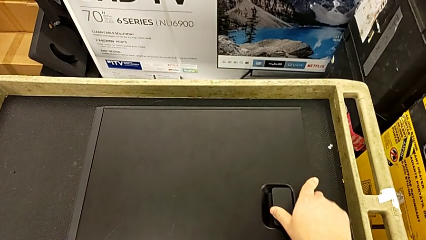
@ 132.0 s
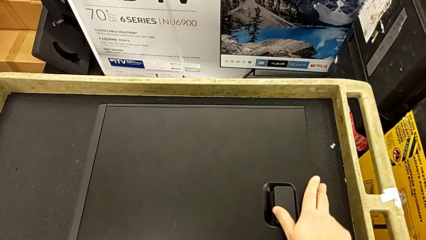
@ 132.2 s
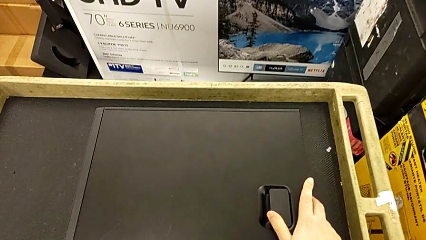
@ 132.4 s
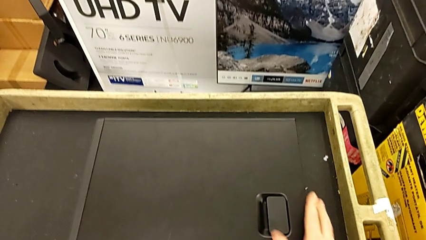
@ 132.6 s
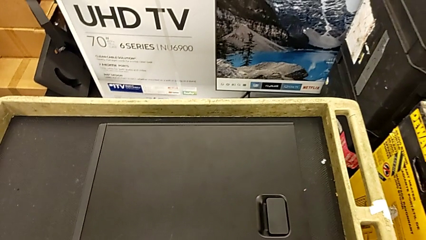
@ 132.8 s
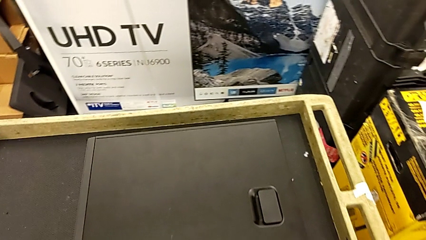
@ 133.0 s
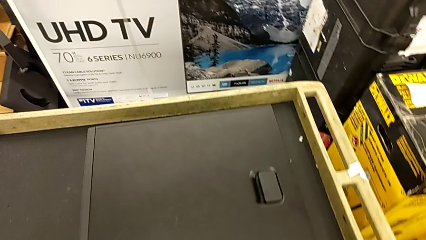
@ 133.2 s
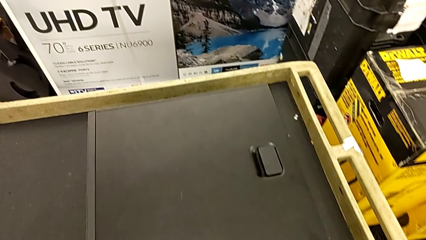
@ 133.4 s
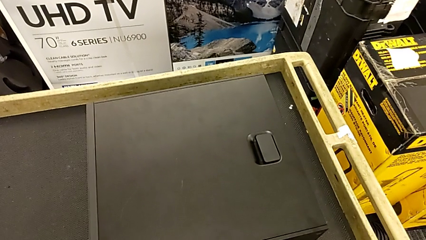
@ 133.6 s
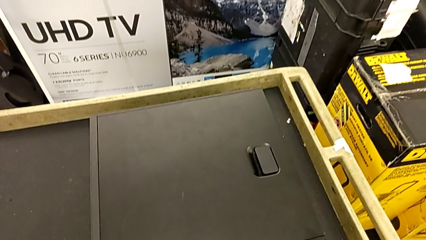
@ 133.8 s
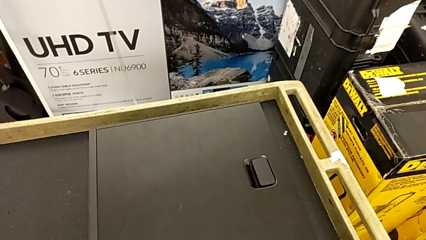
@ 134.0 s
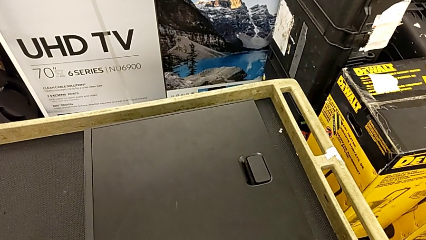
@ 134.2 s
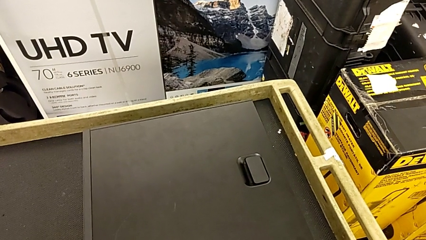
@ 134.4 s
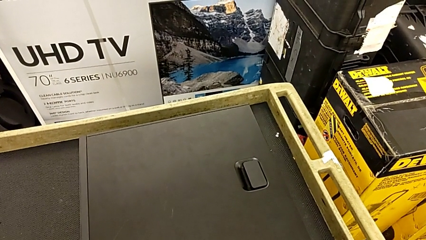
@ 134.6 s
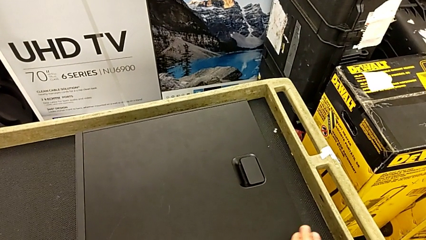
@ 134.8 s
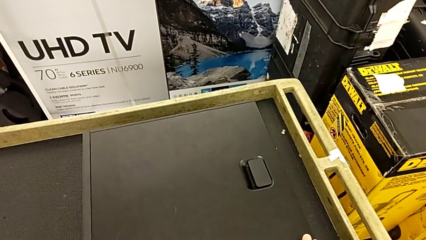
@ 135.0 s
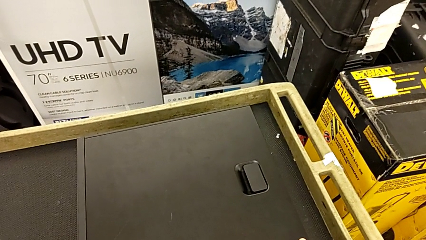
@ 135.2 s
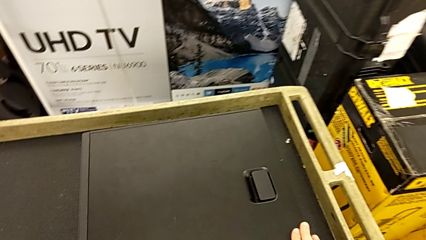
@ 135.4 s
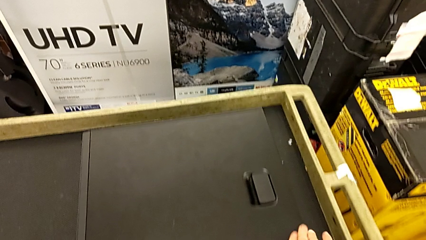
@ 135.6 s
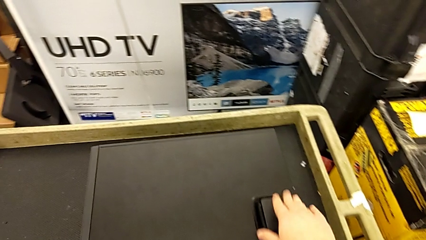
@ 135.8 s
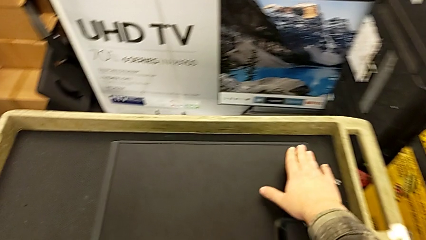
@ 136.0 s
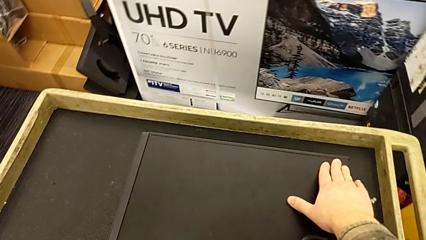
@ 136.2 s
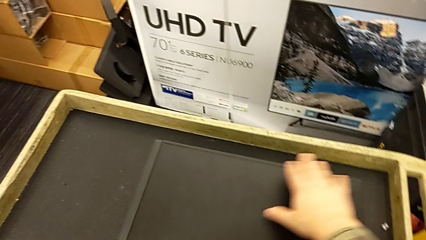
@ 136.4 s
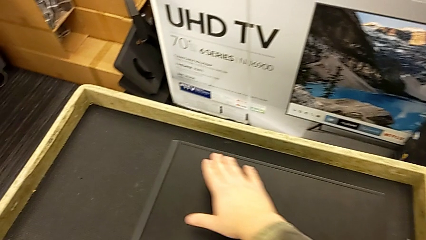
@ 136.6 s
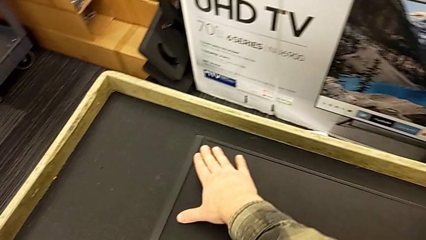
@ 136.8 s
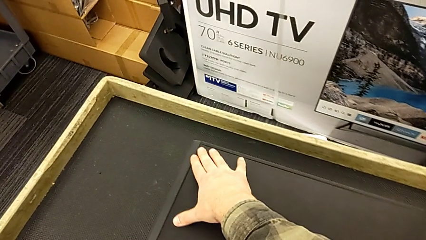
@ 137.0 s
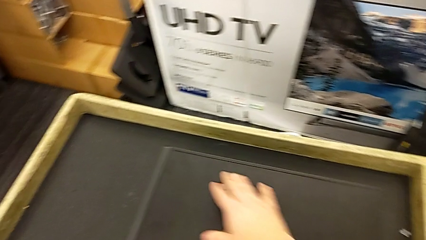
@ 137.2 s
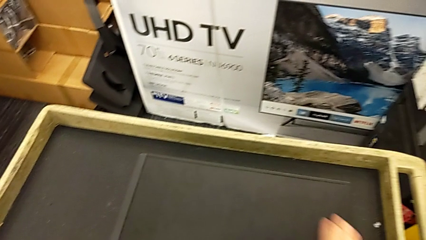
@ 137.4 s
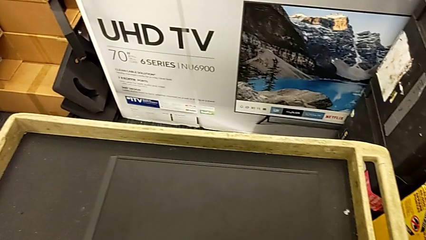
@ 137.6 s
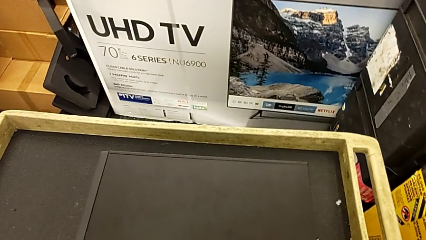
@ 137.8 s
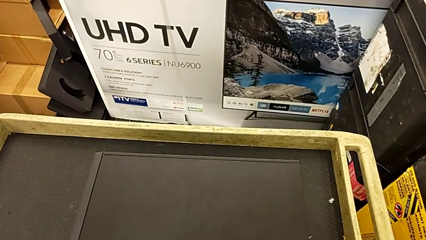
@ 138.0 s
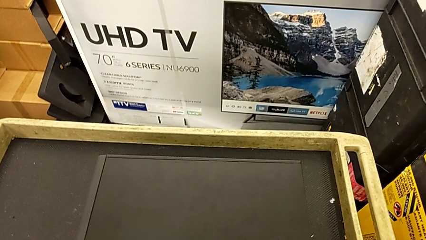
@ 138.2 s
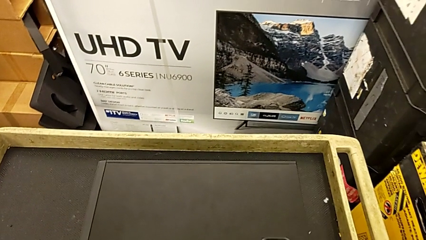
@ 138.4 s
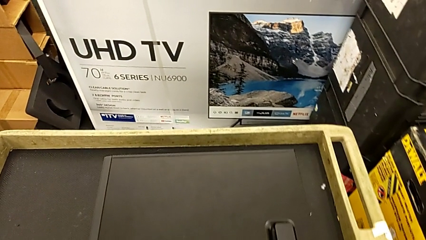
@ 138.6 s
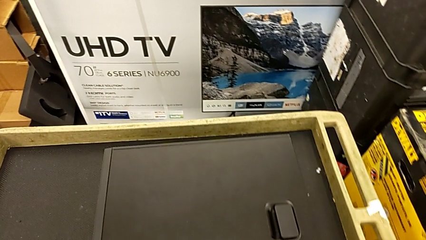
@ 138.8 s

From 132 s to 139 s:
The camera wearer is placing the front panel. They inspect the cover.

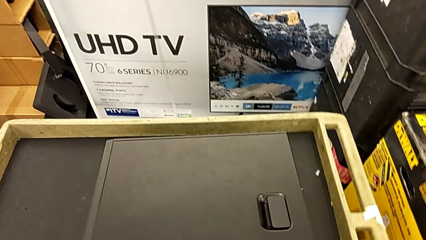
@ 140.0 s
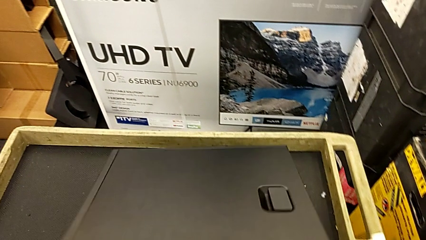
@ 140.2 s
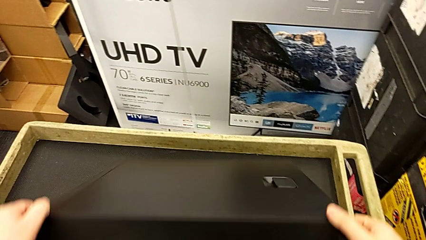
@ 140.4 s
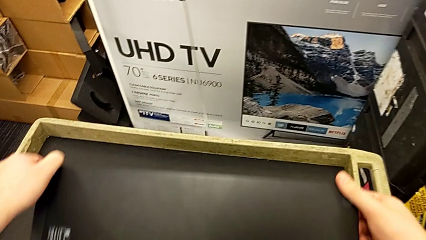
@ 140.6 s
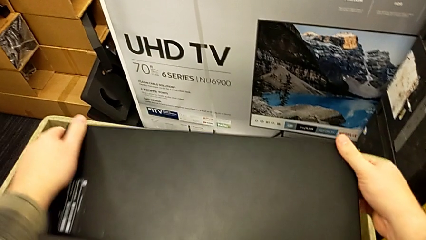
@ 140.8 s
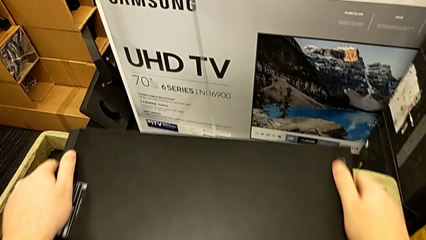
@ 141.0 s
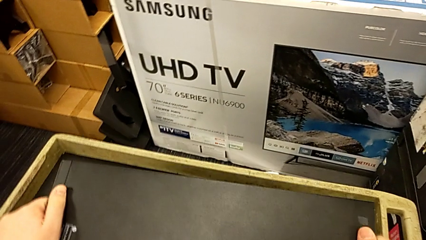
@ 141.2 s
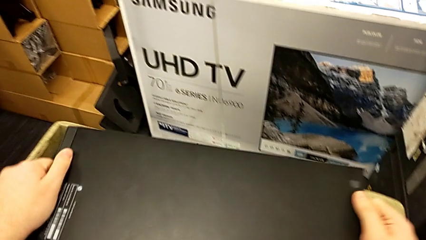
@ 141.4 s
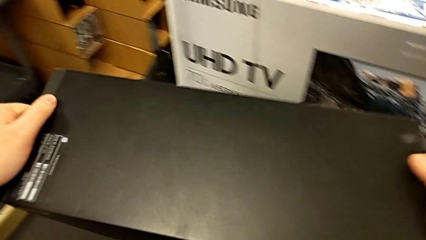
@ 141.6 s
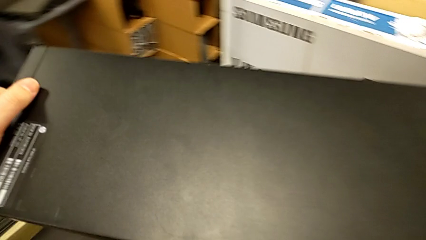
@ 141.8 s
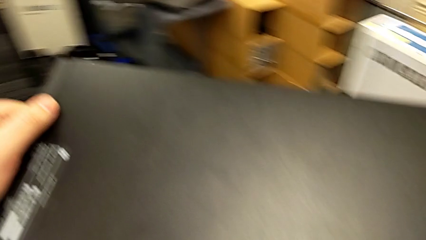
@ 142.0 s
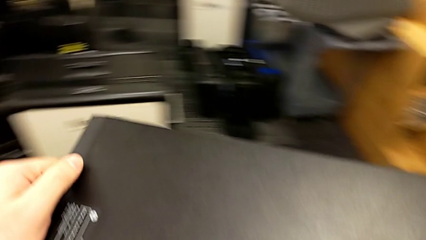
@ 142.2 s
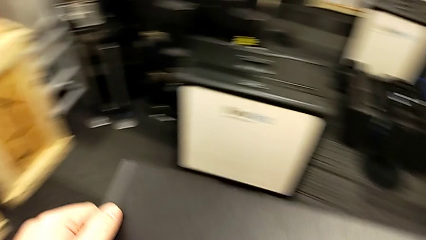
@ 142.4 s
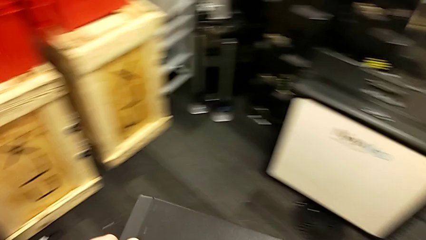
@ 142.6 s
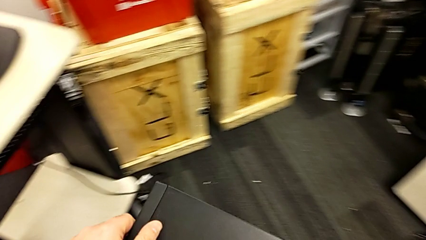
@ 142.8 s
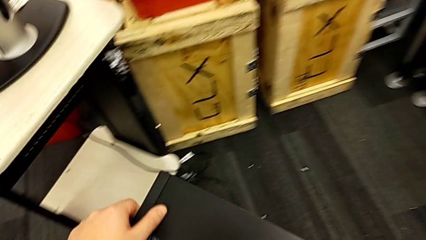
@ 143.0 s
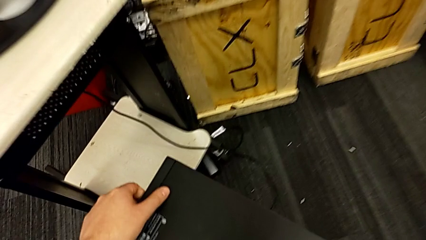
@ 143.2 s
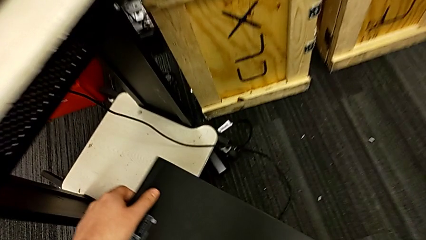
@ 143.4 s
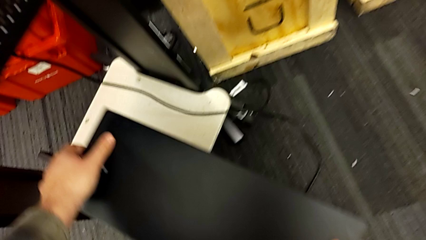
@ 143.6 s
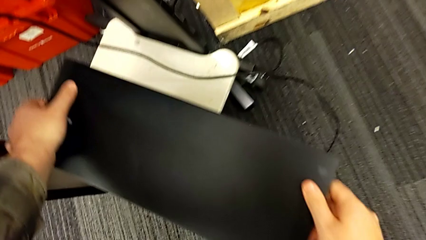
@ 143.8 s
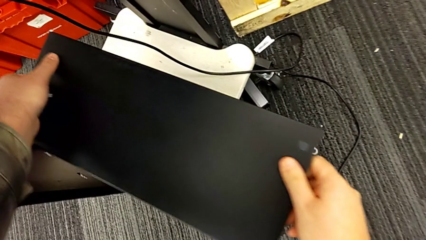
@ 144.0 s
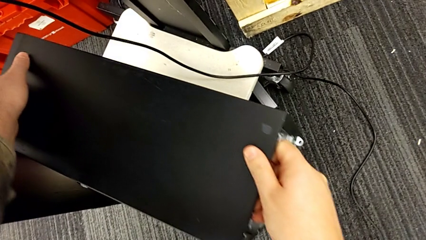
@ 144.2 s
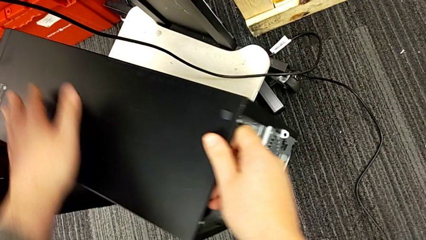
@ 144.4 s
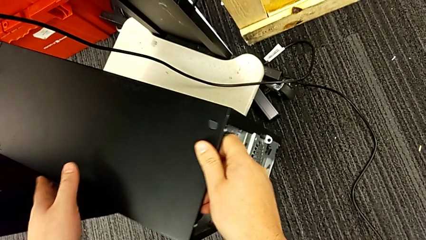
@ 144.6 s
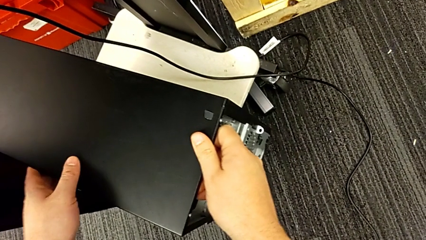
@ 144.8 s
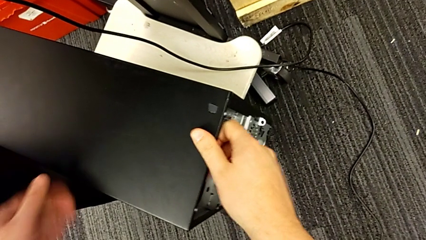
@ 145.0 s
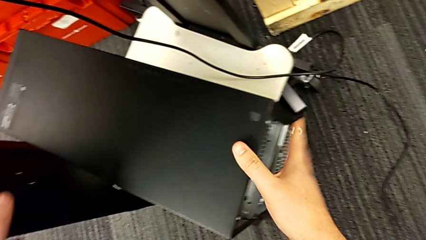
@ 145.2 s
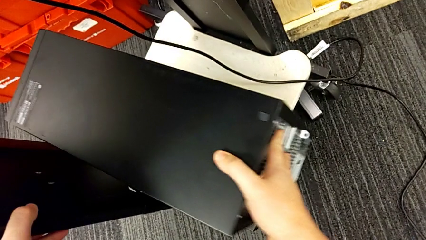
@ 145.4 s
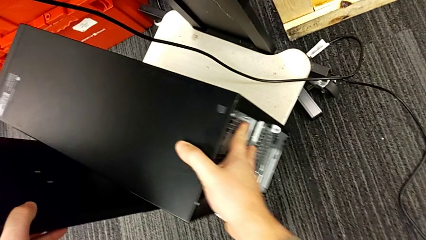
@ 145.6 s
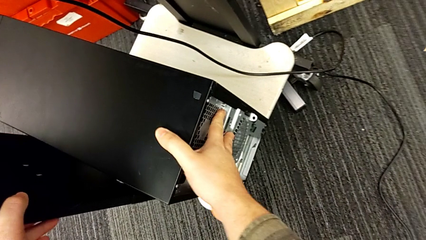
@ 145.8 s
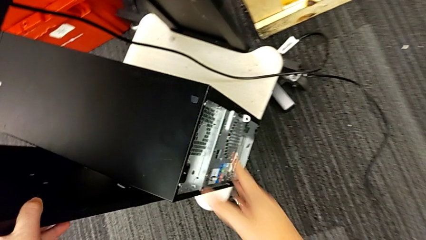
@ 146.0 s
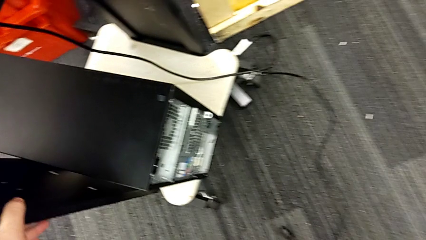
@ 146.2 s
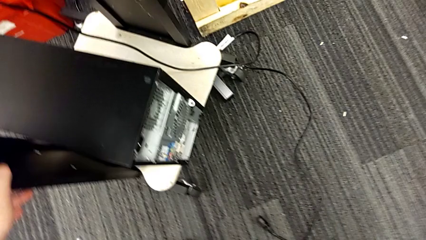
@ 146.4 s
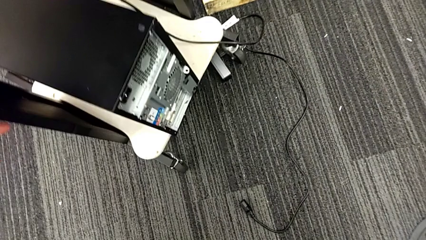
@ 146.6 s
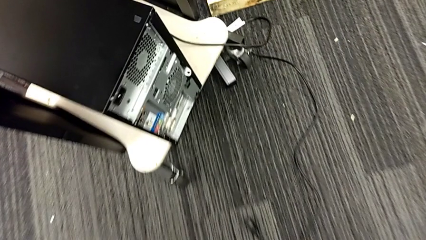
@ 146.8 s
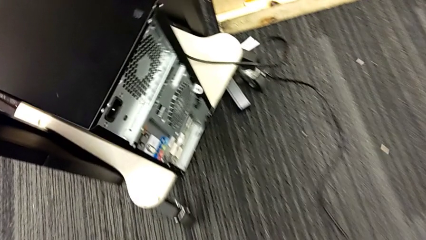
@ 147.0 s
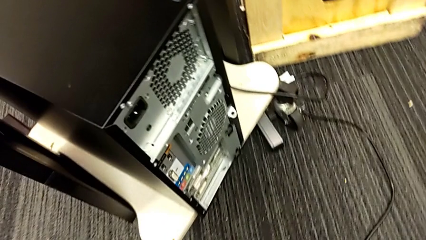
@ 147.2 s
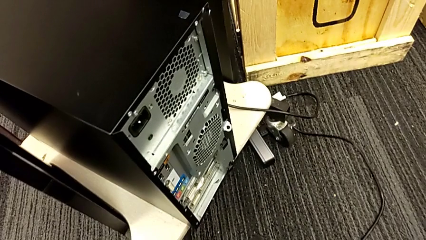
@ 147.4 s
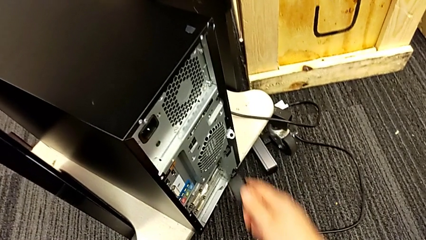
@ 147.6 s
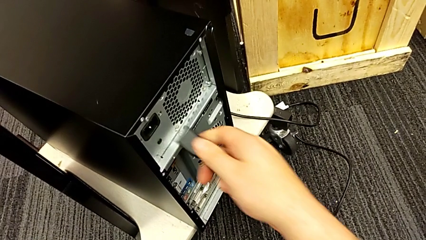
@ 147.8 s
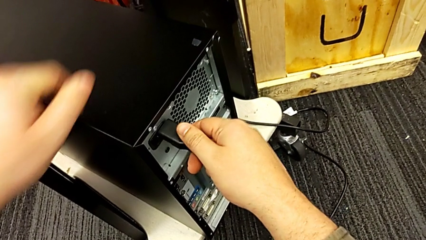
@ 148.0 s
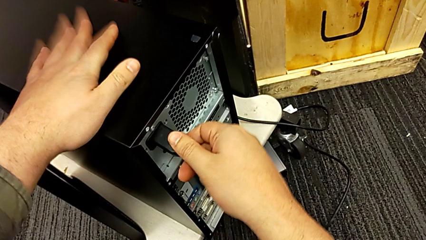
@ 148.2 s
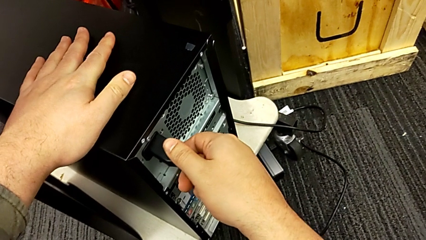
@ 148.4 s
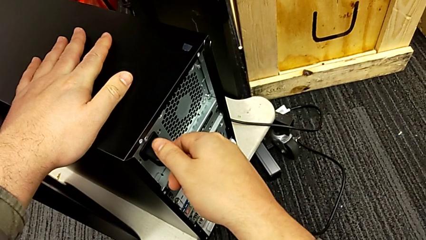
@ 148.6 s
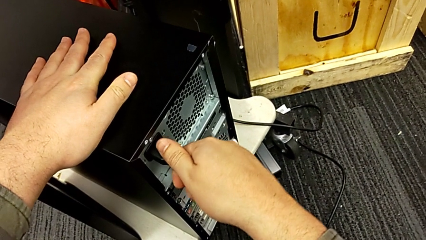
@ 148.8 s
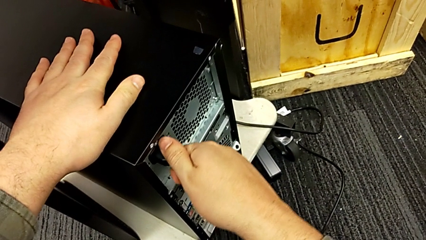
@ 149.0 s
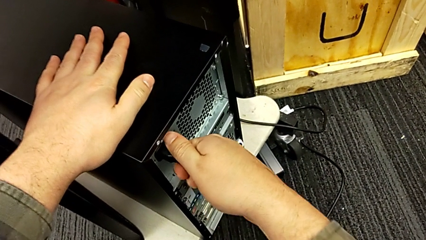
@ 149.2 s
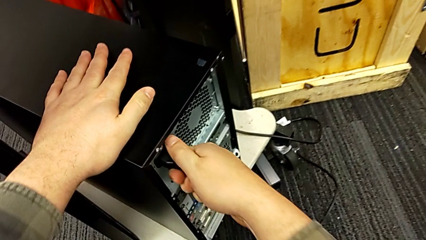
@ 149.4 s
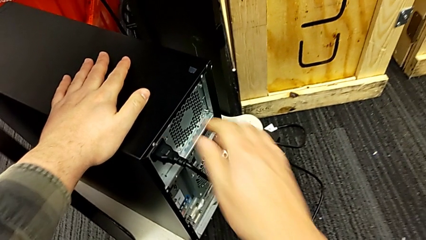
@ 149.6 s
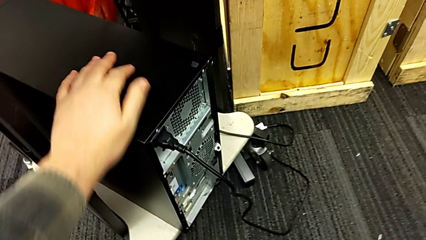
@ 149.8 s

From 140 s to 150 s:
The camera wearer grabs the computer case and puts it back in its place. They flip the computer tower, grab it, place it and insert the cable power supply.
